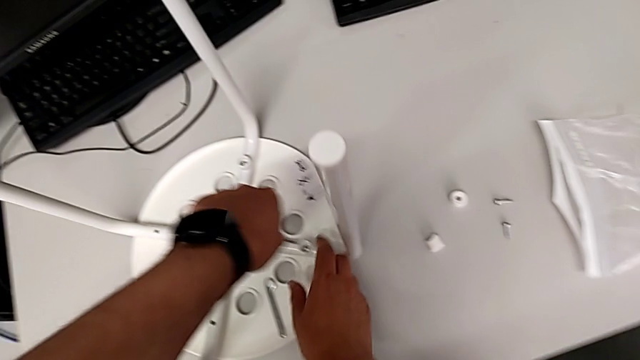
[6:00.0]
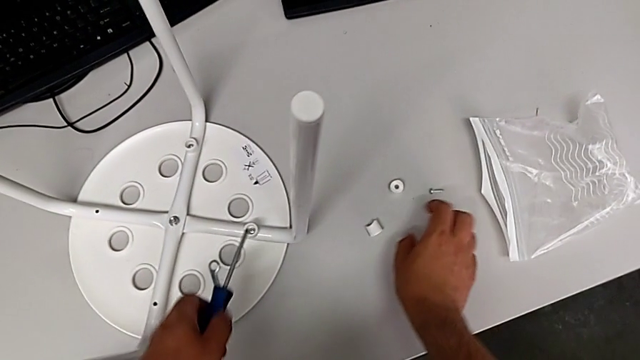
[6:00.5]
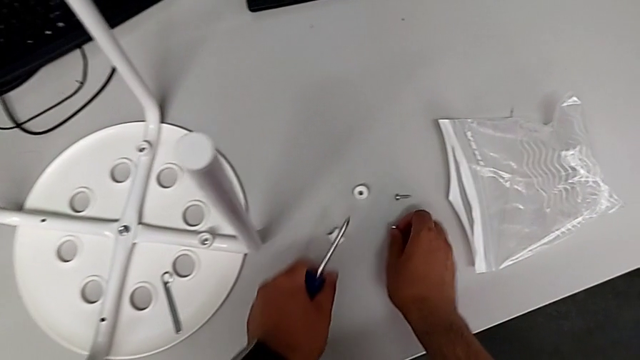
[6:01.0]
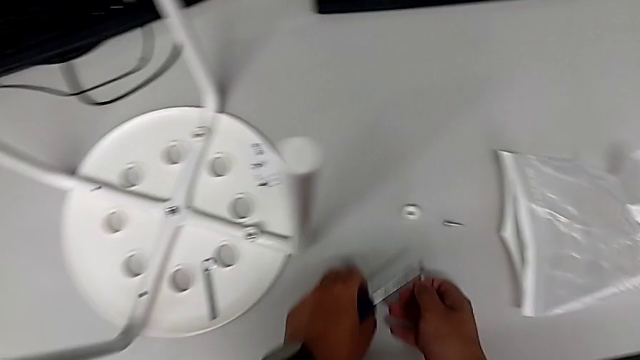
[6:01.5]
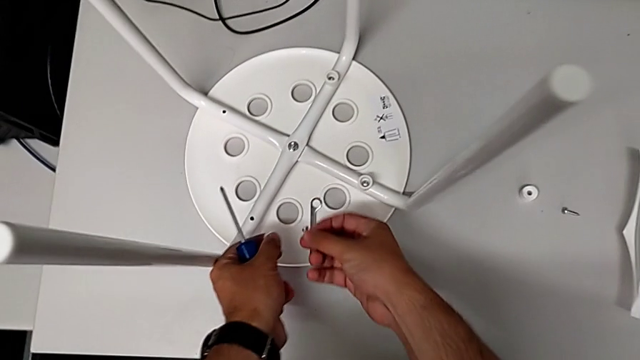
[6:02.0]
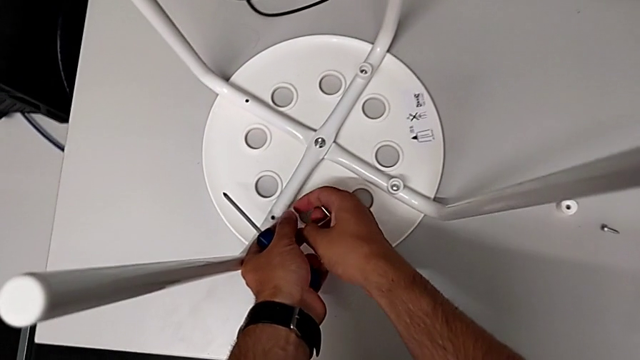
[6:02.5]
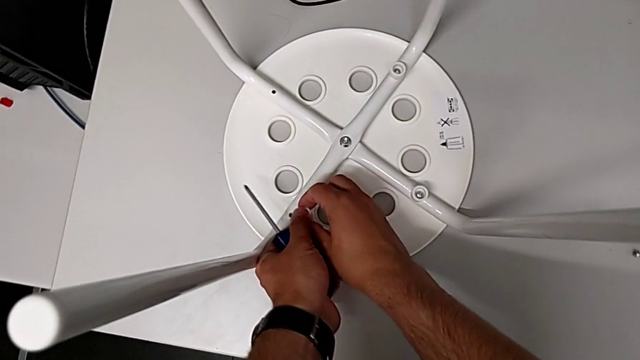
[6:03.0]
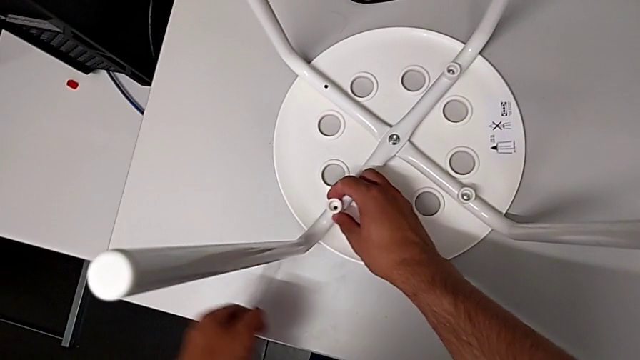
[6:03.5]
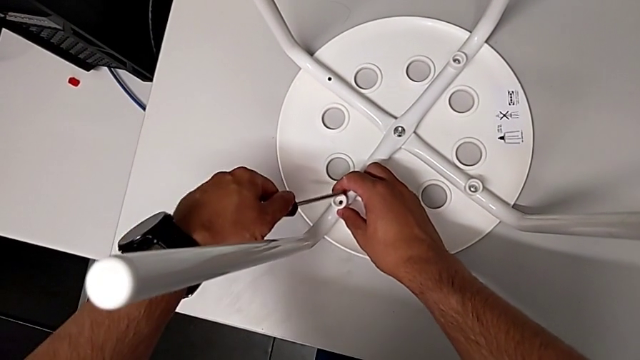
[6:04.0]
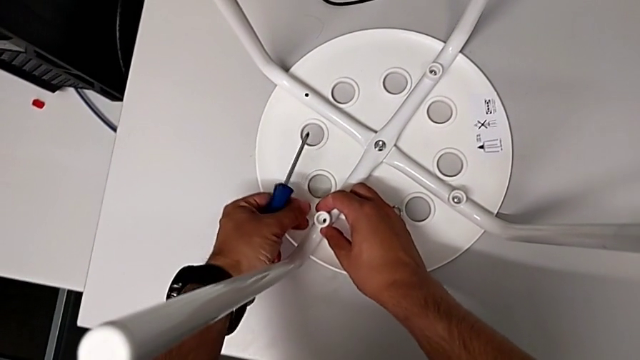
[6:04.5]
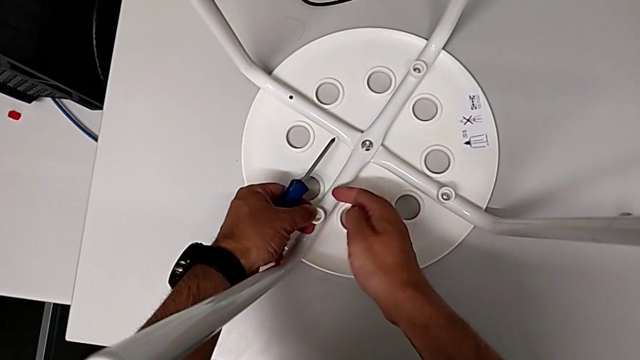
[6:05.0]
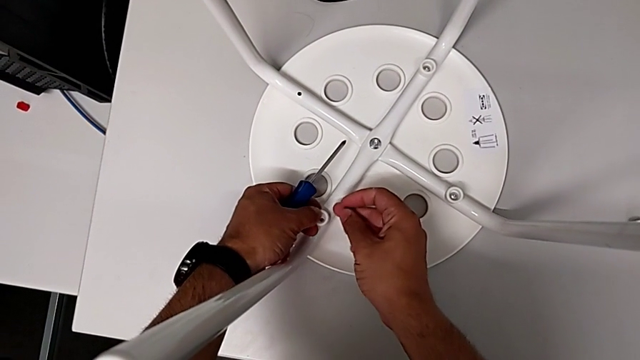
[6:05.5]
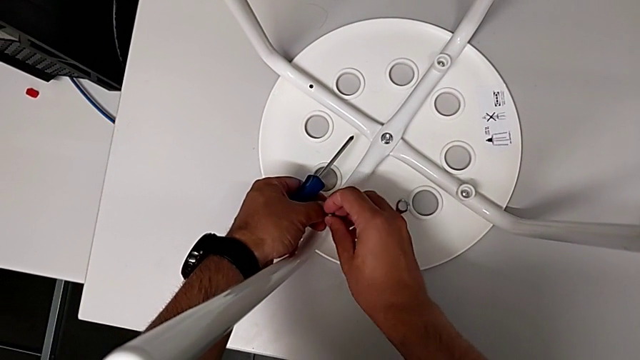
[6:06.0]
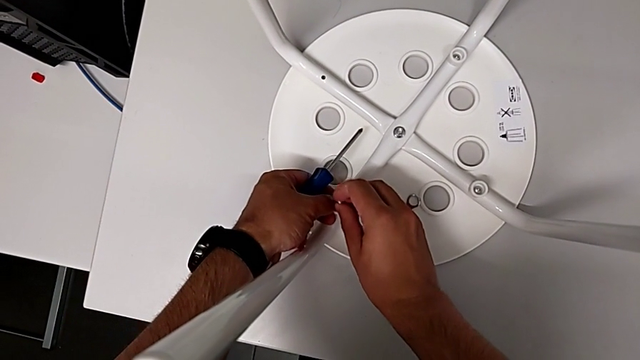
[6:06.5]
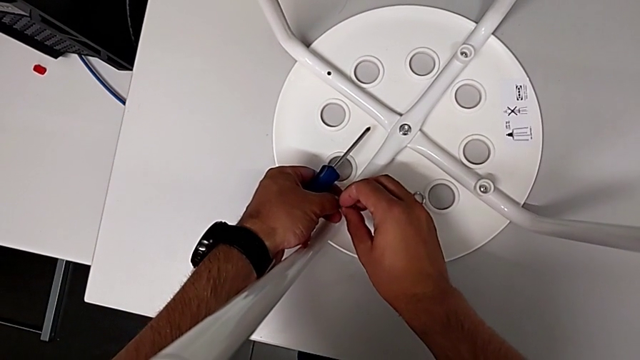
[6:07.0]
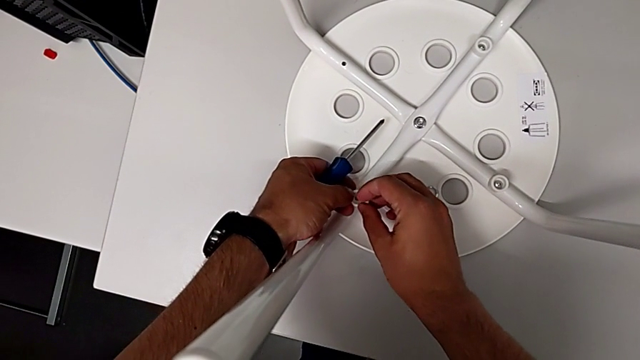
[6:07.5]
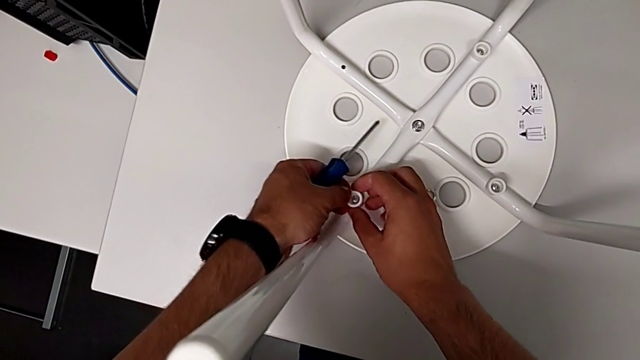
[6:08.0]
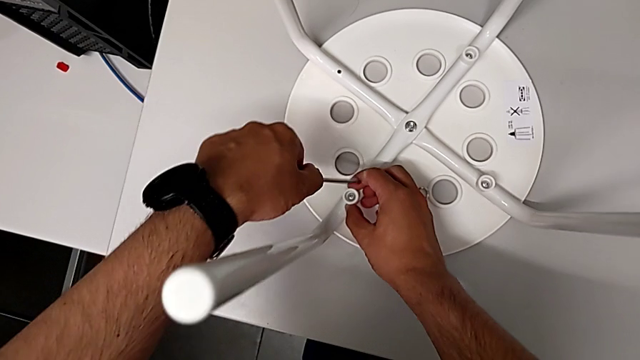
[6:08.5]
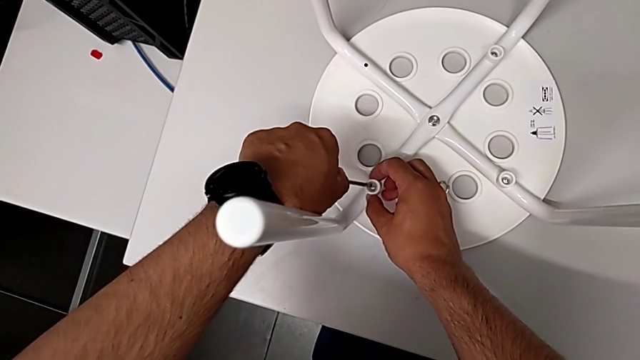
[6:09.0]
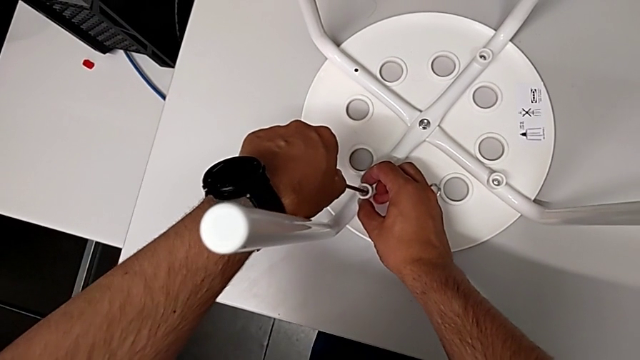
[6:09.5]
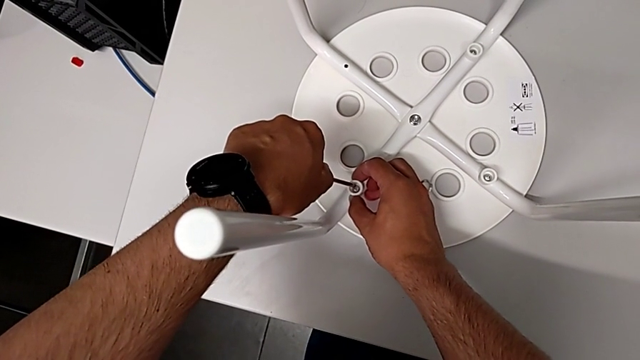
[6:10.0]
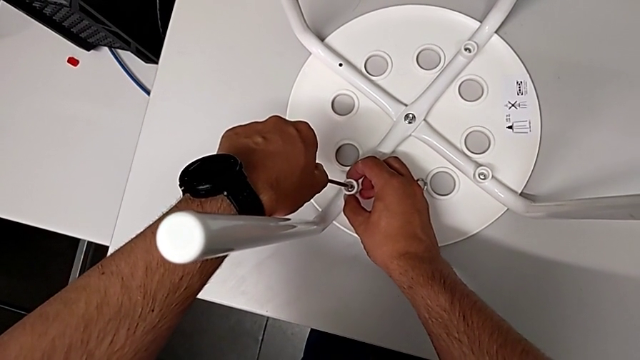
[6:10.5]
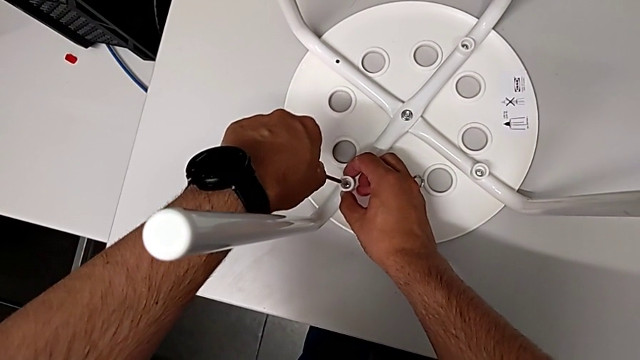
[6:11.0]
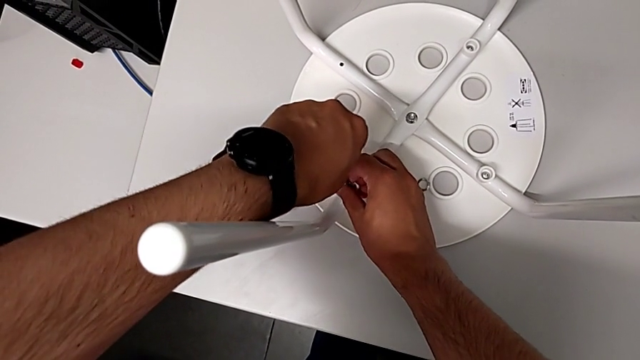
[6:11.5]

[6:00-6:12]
The camera wearer is assembling the seat. They withdraw the screwdriver, grab the screw with the right hand, grab the washer with the left hand, insert the washer, insert the screw and insert the screwdriver.

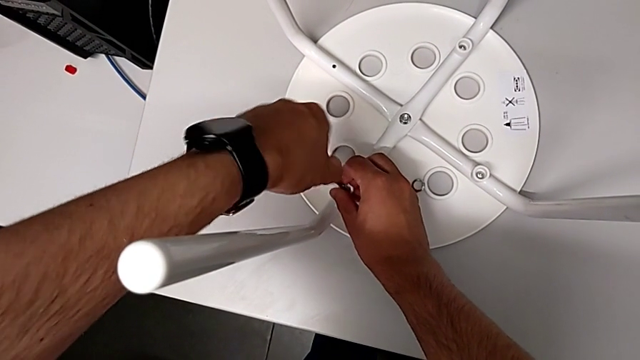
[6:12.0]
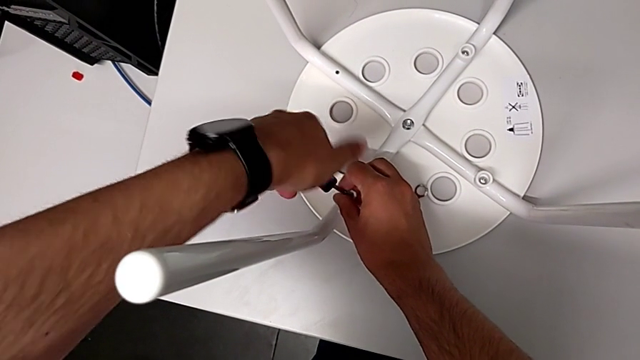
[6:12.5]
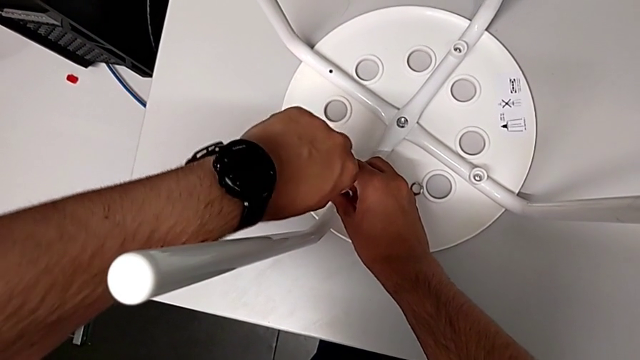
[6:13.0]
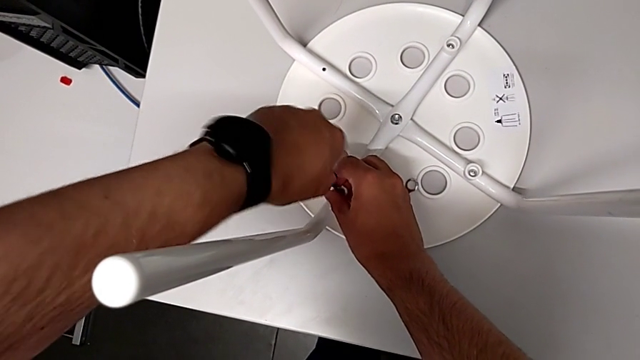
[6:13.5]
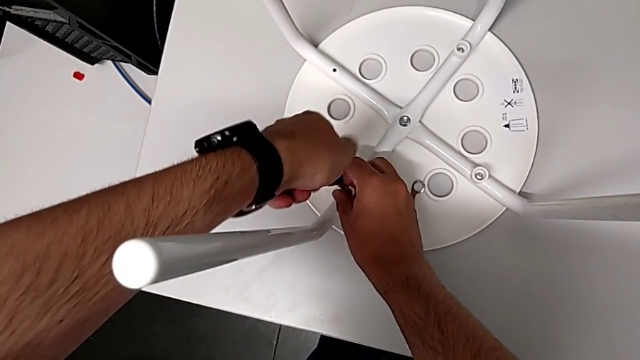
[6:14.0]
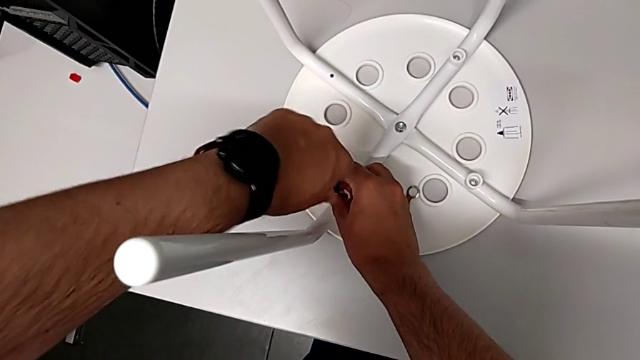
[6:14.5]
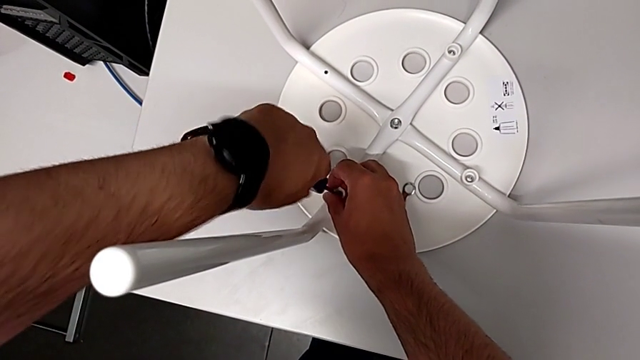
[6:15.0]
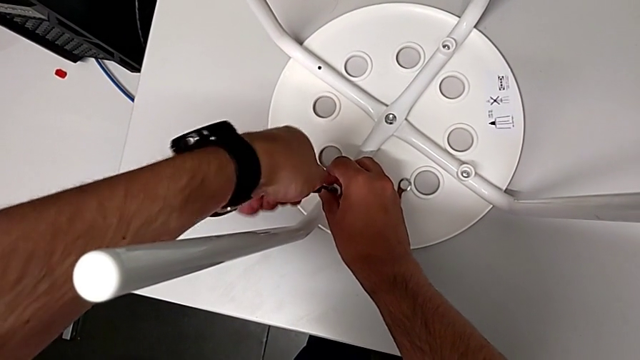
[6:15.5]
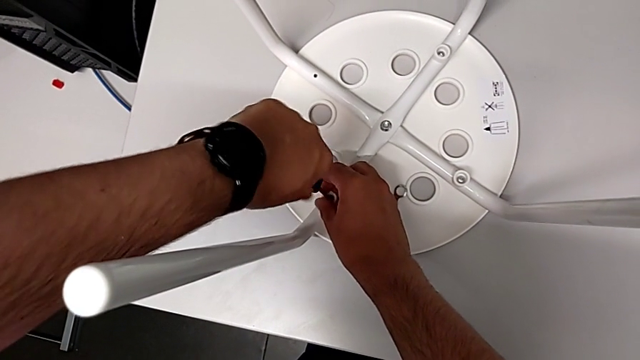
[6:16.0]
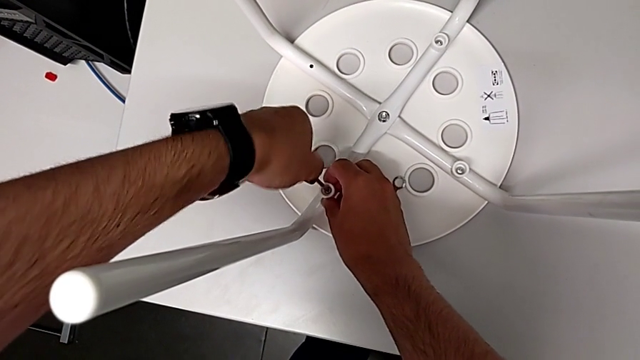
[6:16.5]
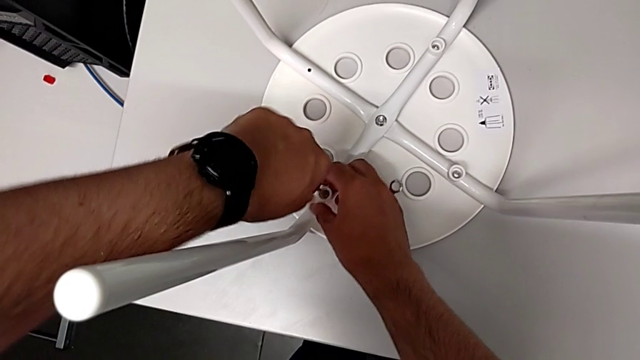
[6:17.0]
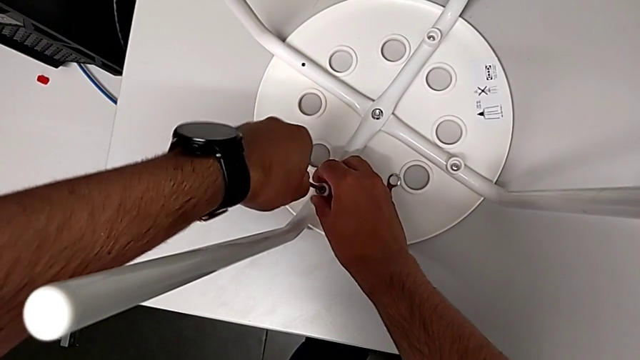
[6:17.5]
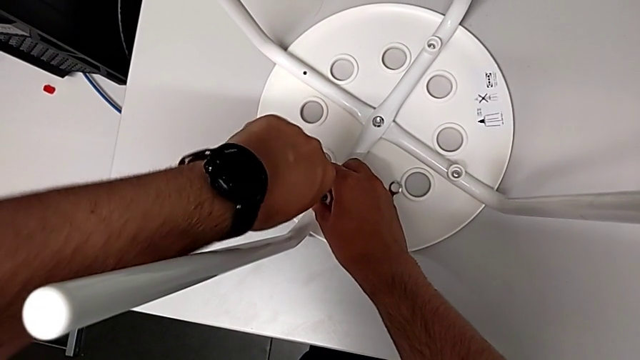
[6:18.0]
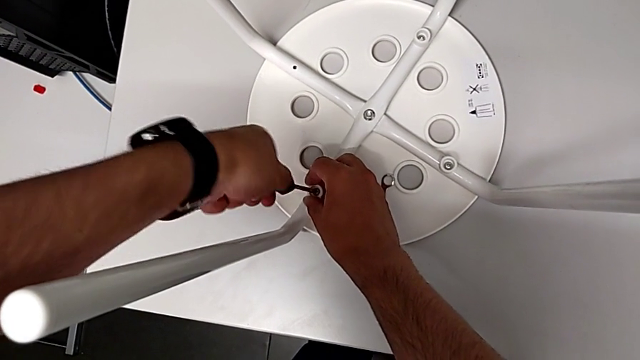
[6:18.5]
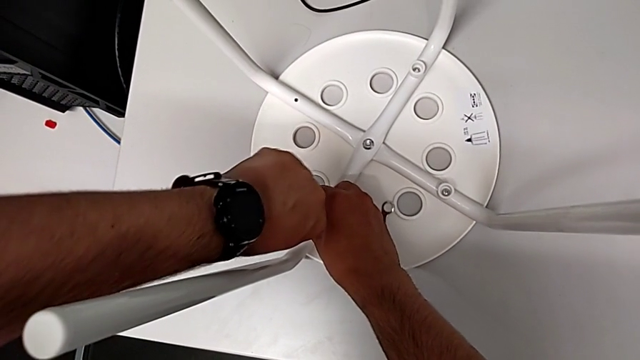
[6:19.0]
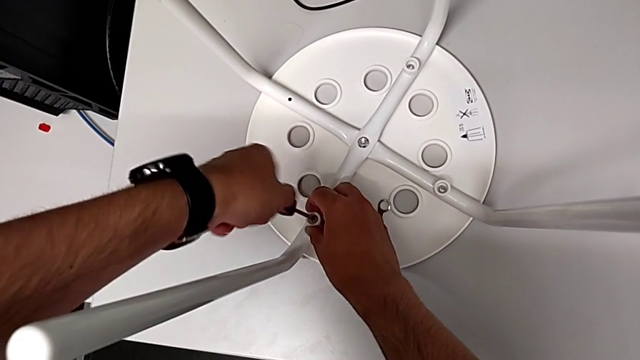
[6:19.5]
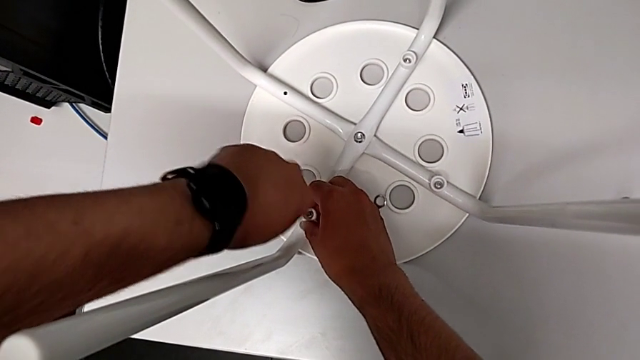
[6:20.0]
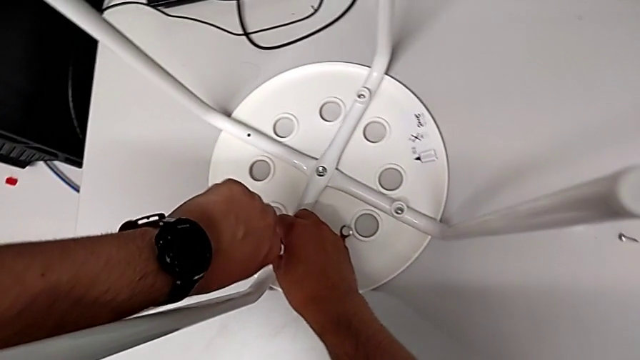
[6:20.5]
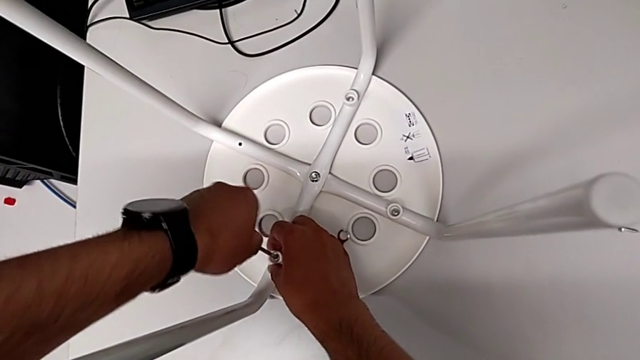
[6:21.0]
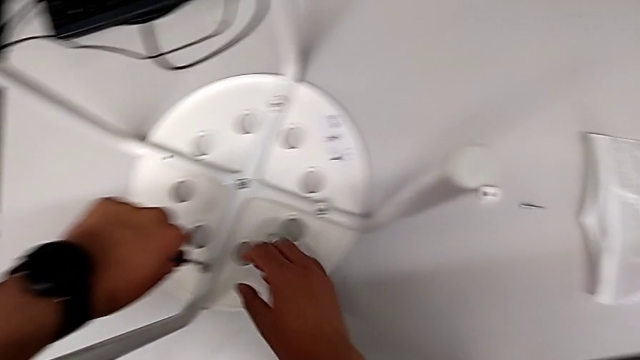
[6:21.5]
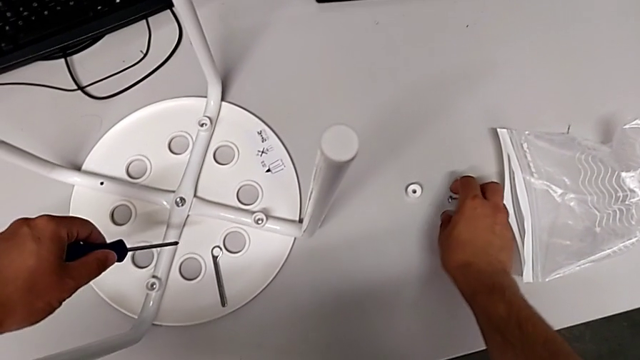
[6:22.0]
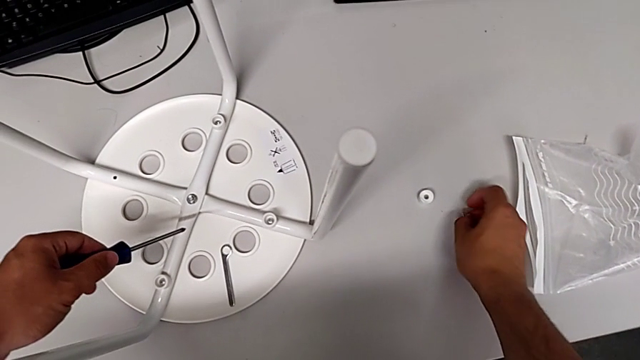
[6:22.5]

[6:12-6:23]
The camera wearer is assembling the seat. They screw the screw, withdraw the screwdriver and grab the screw.
